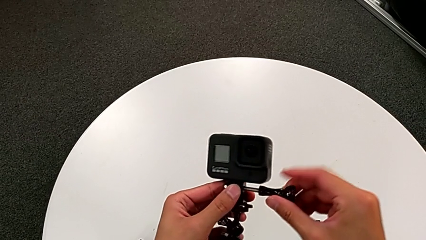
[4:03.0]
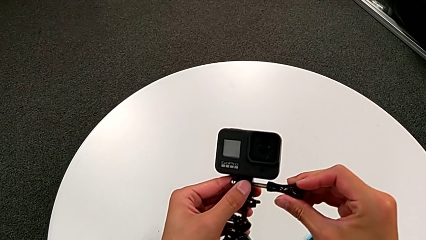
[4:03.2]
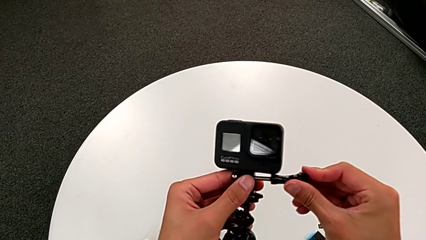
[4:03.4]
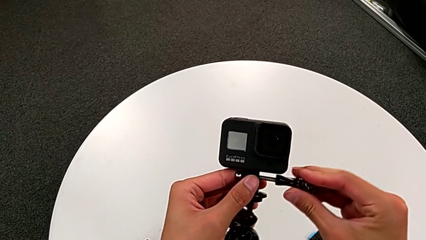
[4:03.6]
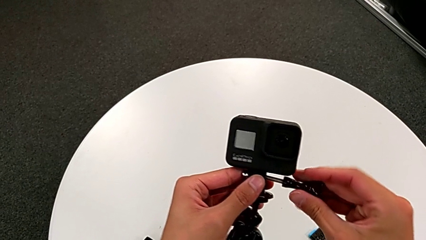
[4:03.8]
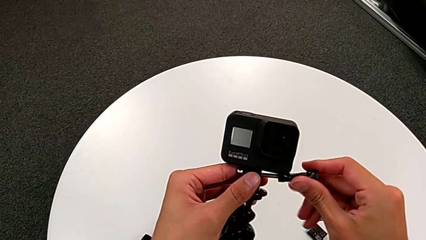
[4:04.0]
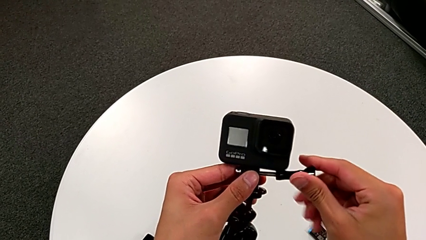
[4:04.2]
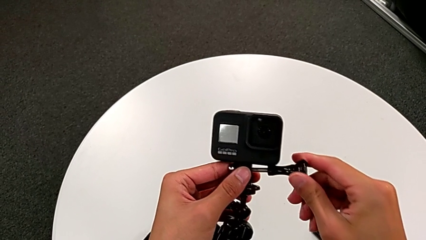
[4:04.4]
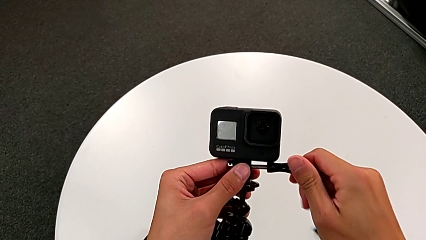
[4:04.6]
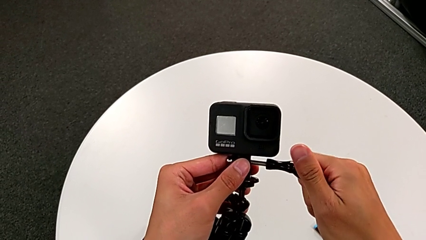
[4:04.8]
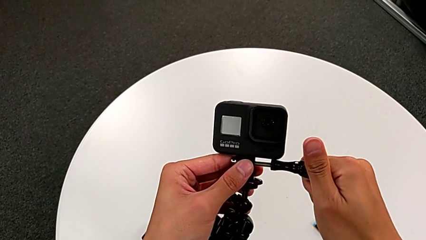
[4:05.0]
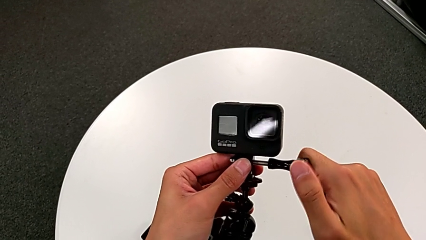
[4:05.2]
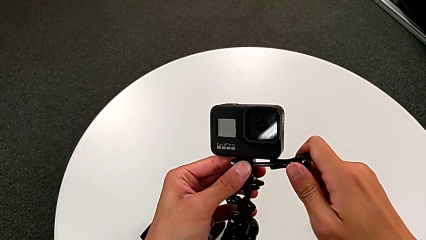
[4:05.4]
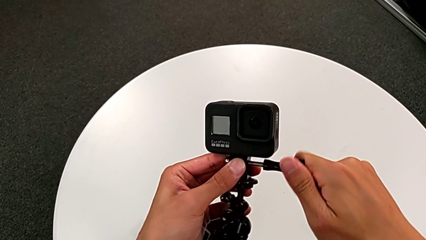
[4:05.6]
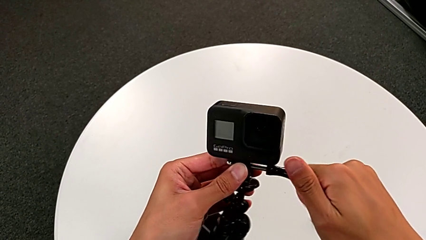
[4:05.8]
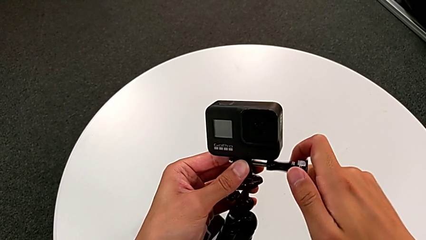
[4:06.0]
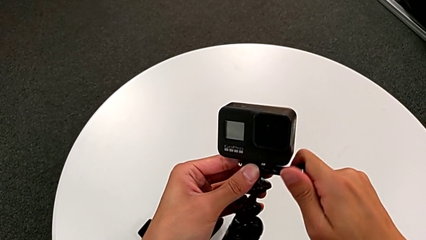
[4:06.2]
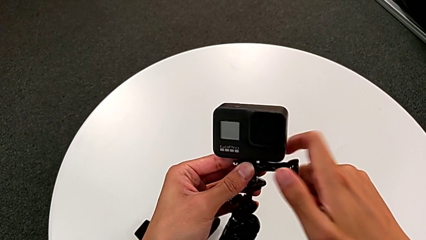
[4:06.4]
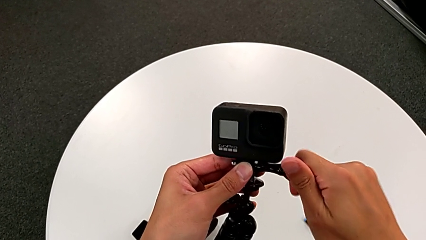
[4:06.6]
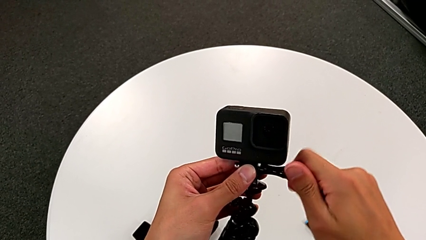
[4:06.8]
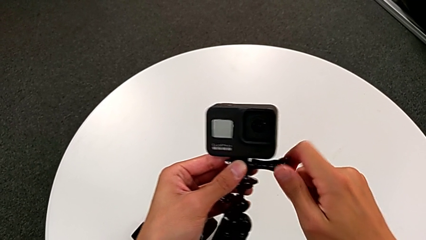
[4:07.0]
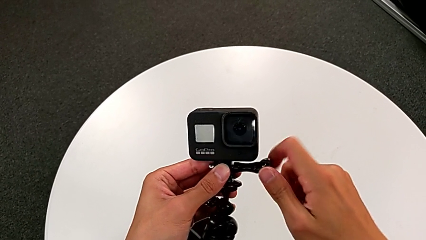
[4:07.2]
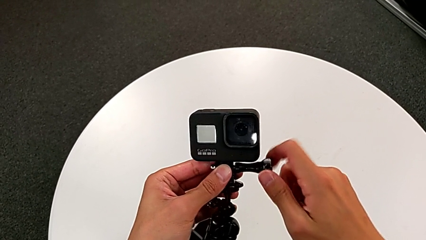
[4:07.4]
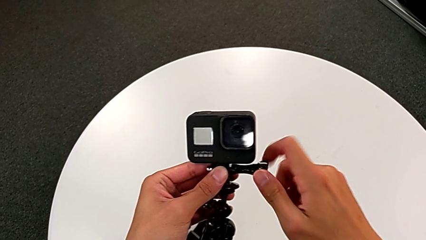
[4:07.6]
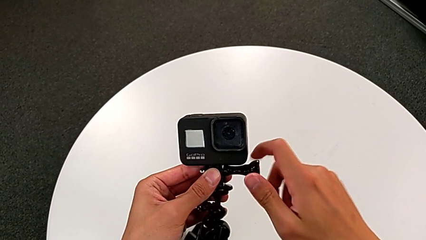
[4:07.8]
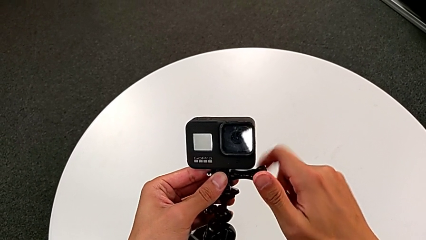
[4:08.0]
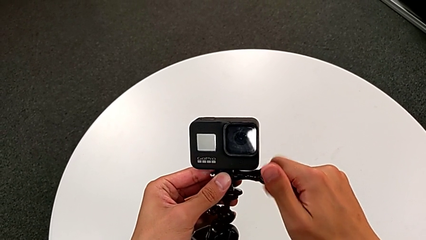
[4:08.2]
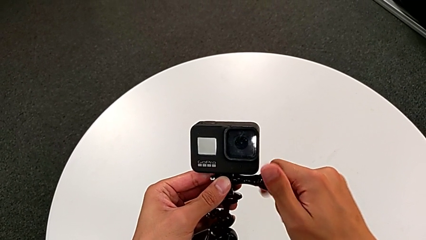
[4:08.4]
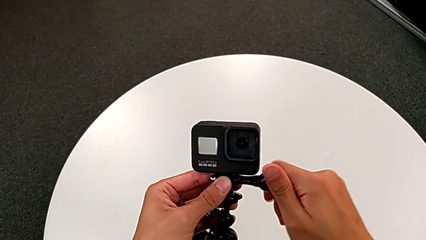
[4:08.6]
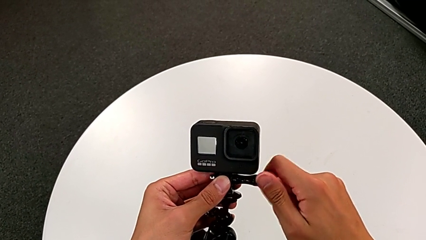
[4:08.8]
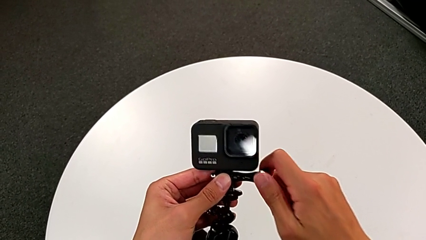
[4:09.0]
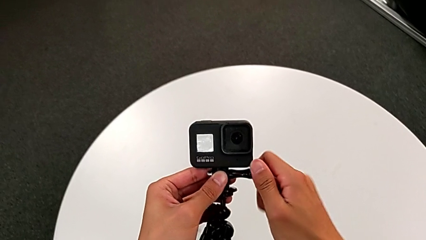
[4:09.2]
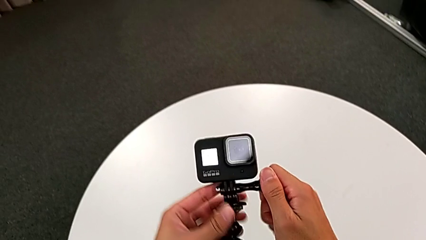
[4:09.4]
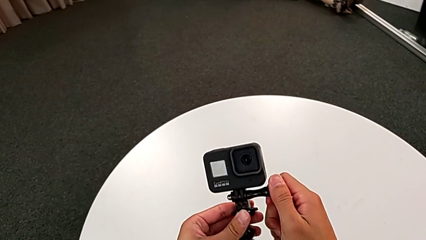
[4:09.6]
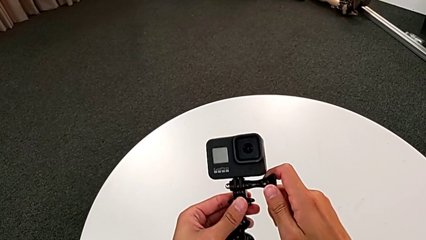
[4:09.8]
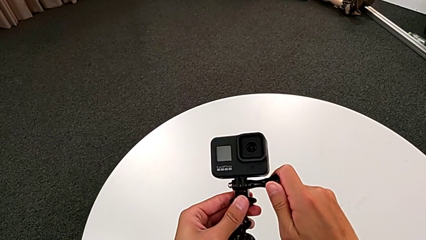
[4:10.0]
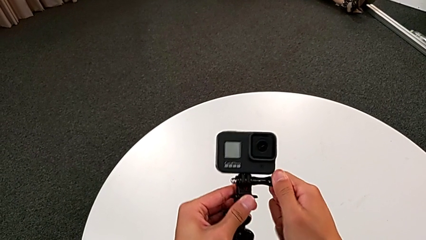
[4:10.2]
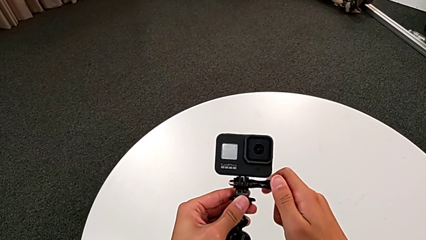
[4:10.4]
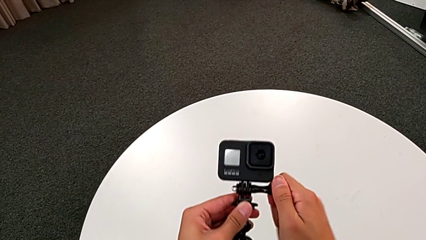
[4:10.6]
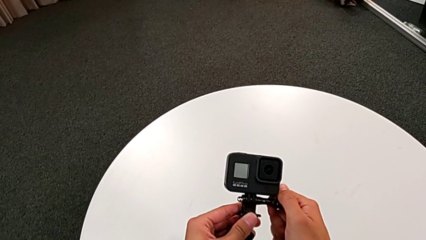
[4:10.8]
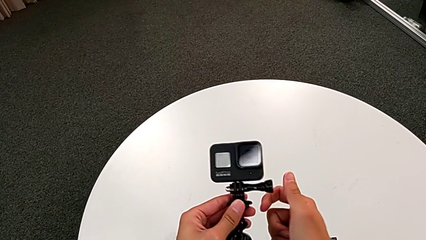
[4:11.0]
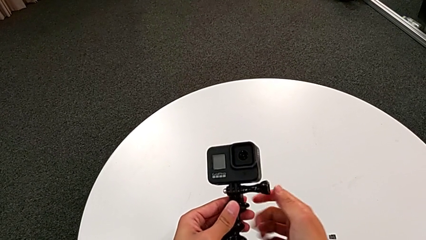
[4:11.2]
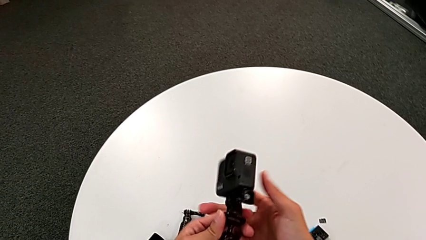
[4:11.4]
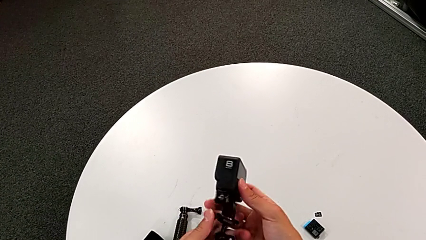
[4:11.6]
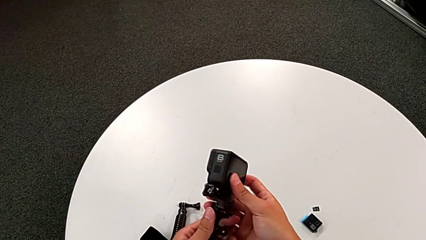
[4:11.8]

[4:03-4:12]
The camera wearer is assembling the GoPro into the tripod. They screw the right screw.

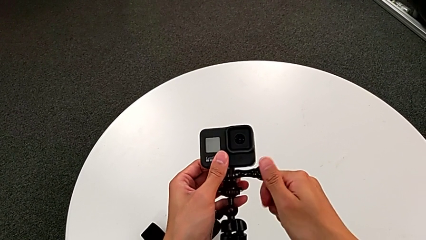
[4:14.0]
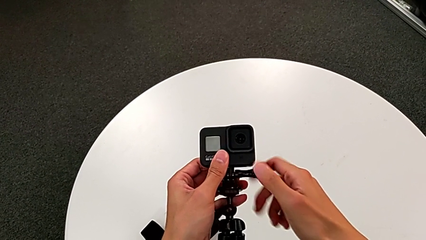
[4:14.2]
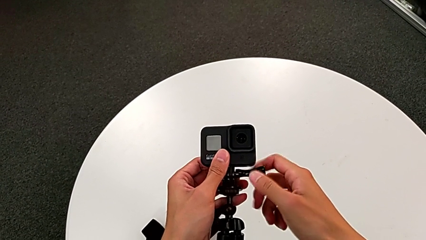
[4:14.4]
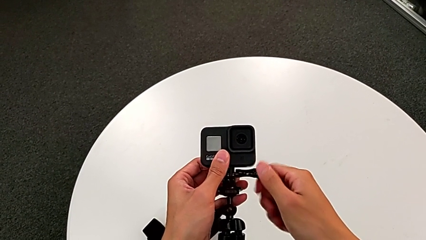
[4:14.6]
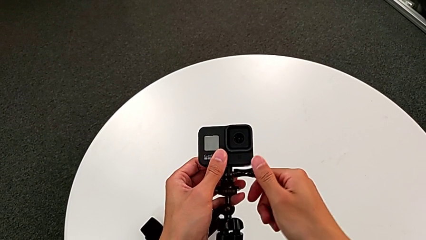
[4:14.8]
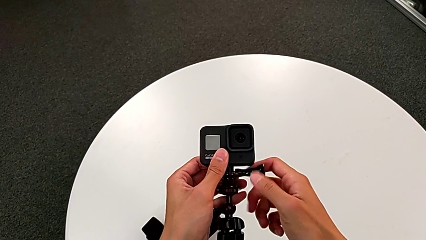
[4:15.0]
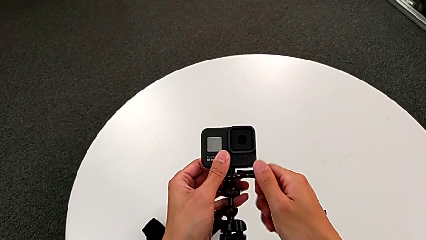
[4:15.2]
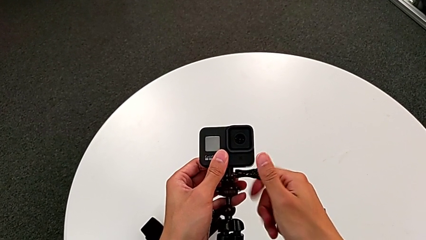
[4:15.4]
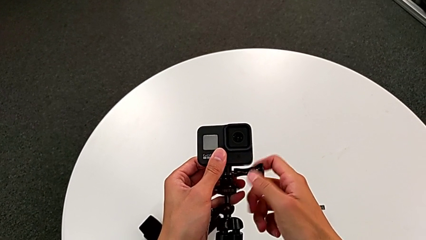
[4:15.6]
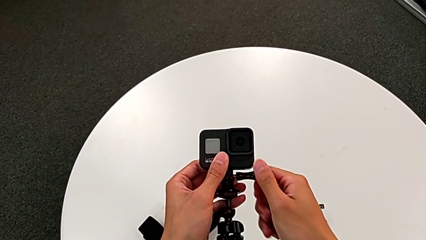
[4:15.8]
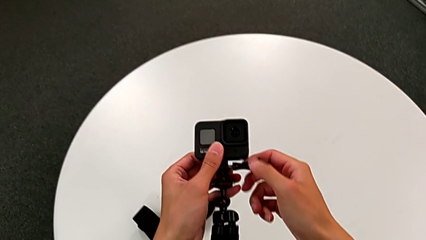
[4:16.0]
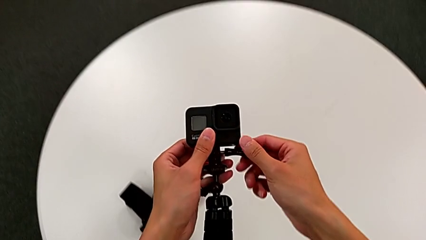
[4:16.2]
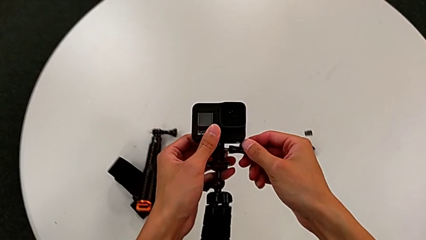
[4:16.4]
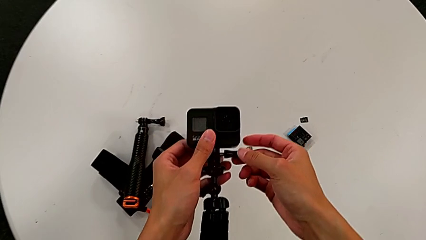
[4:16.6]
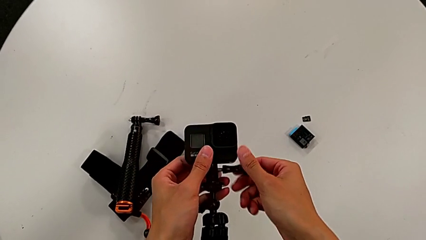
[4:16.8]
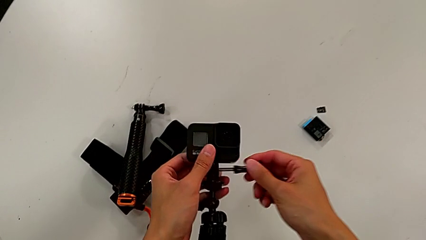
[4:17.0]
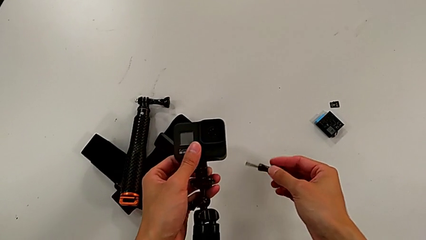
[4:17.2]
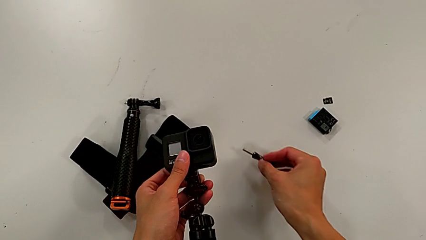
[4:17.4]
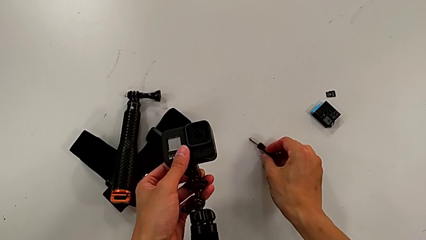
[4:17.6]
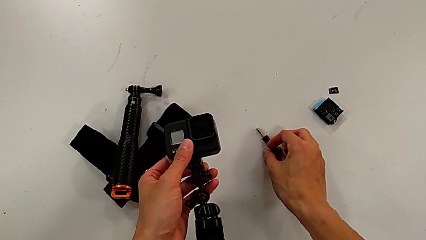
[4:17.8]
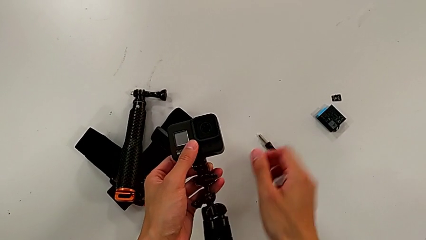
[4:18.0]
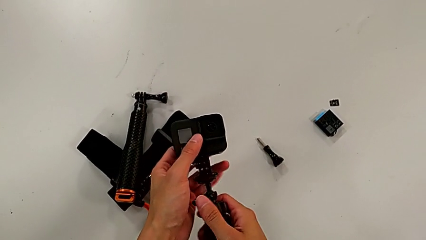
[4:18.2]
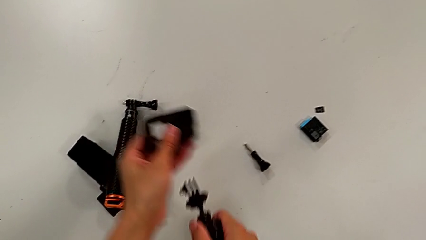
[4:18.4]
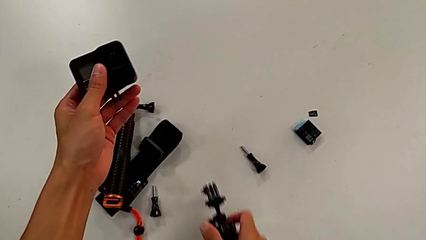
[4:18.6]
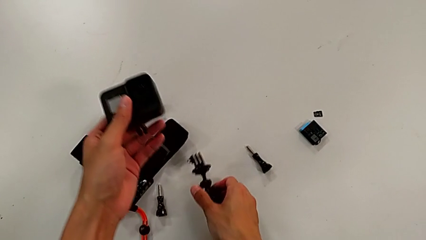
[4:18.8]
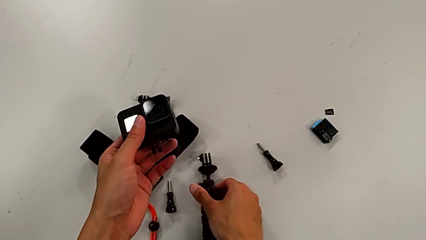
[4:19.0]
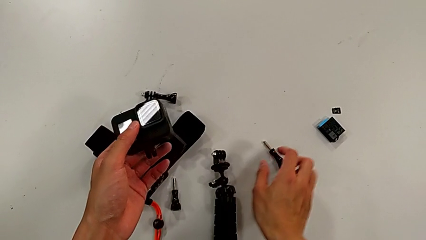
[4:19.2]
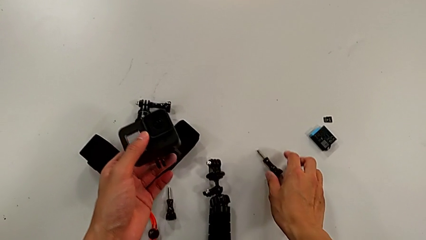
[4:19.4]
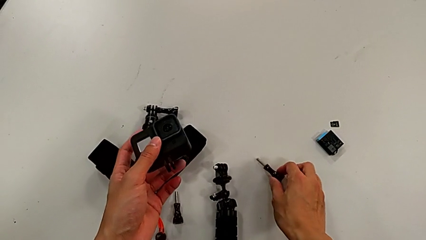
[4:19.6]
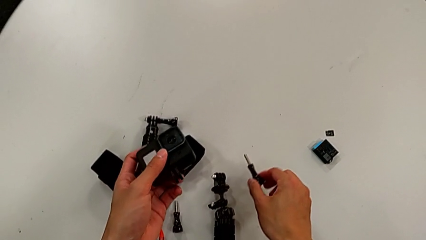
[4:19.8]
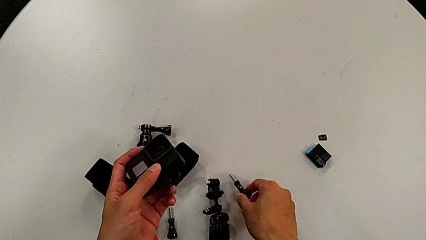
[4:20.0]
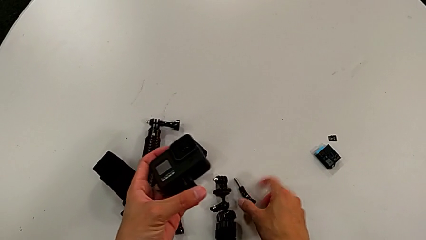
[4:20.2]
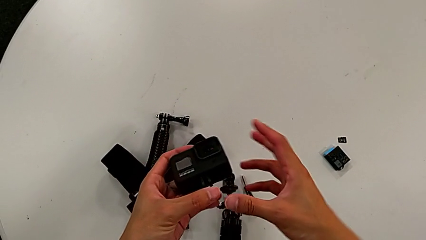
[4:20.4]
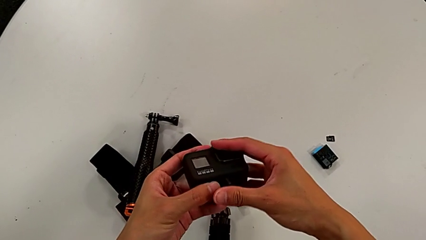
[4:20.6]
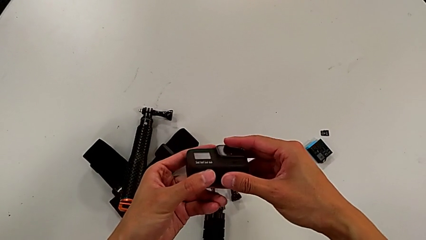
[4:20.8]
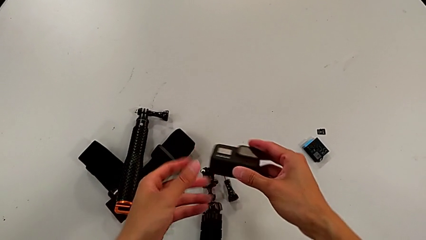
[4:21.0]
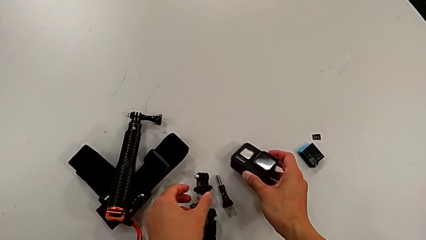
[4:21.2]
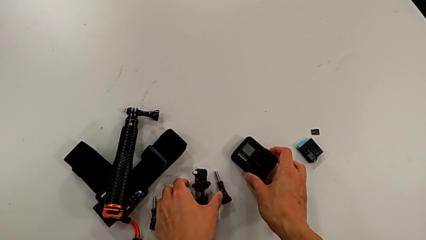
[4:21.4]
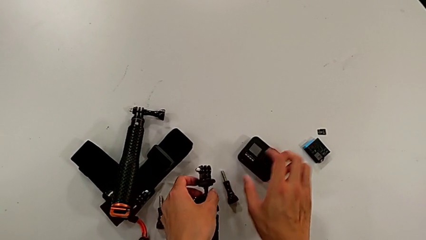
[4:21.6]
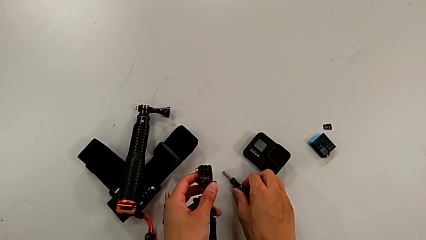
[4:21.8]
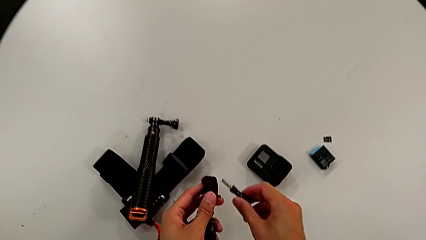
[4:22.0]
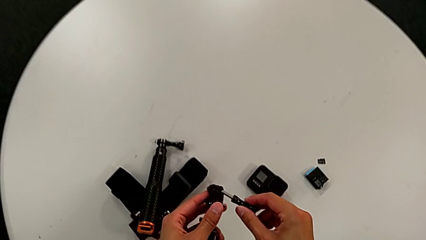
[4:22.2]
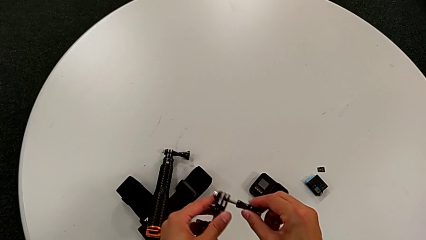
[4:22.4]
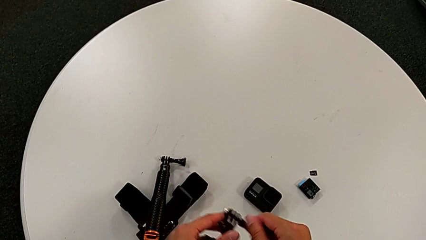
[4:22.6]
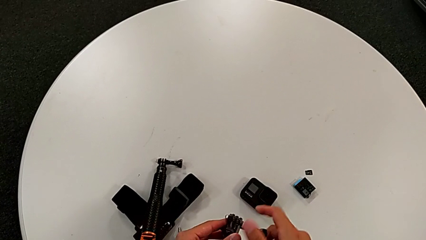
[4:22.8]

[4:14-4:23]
The camera wearer is disassembling the GoPro from the tripod. They unscrew the right screw, withdraw it and place it. They withdraw the black tripod, place it, place the black GoPro and grab the right screw.
